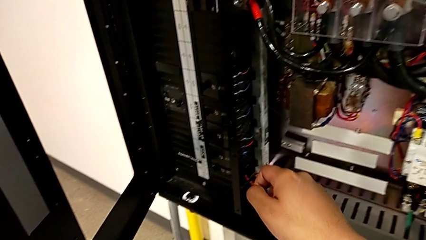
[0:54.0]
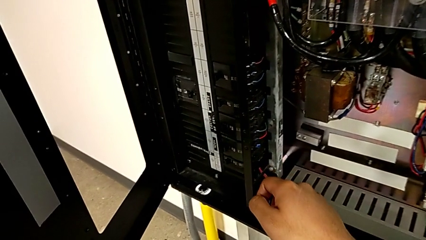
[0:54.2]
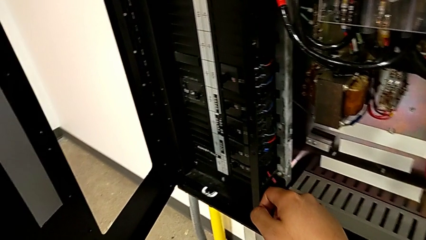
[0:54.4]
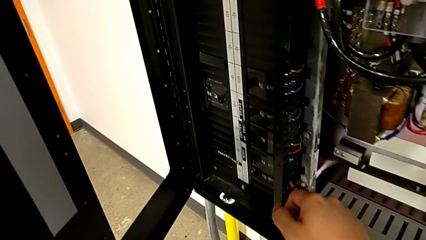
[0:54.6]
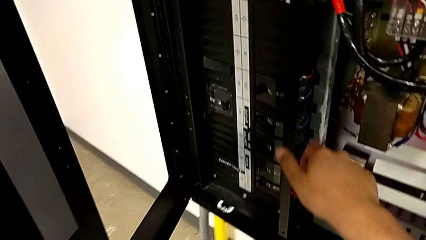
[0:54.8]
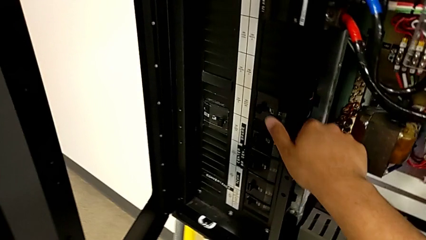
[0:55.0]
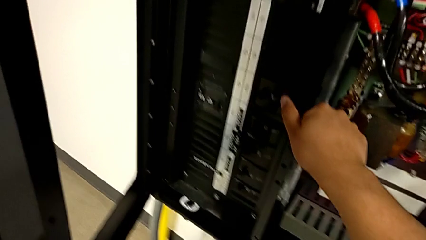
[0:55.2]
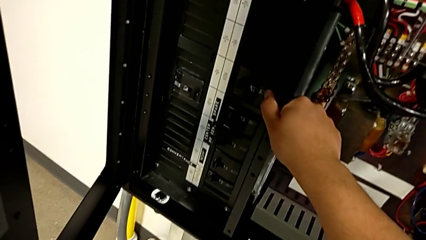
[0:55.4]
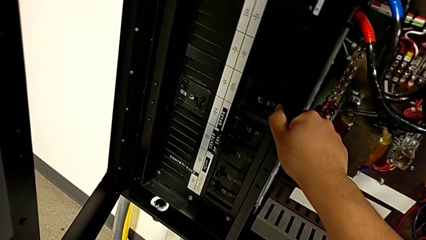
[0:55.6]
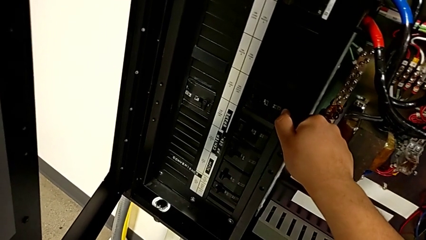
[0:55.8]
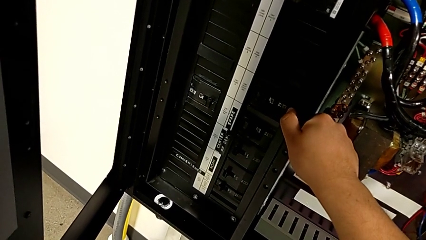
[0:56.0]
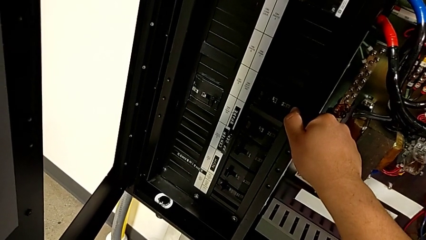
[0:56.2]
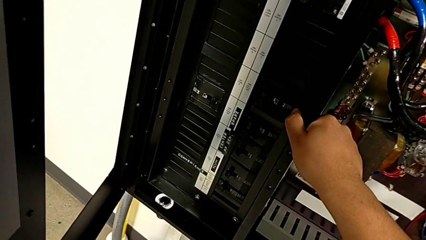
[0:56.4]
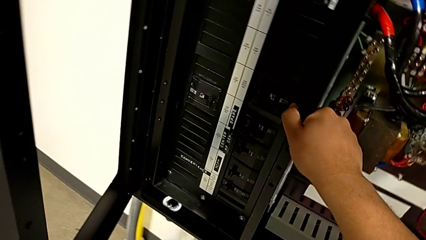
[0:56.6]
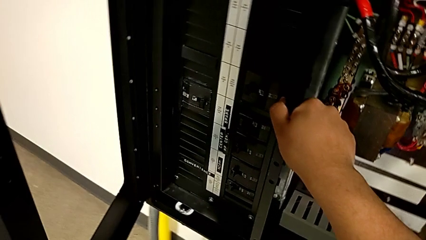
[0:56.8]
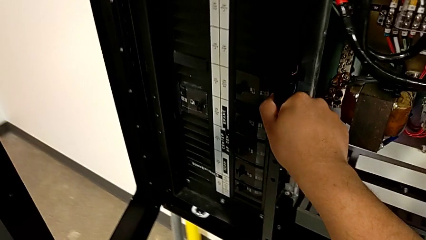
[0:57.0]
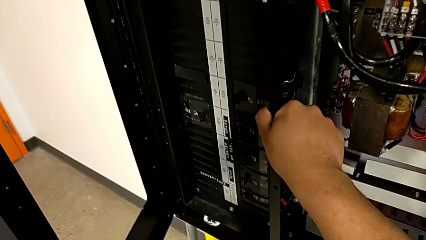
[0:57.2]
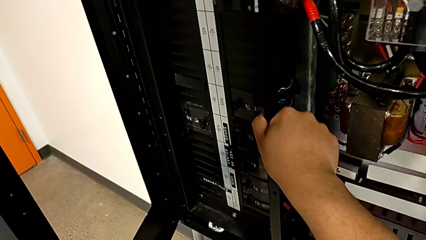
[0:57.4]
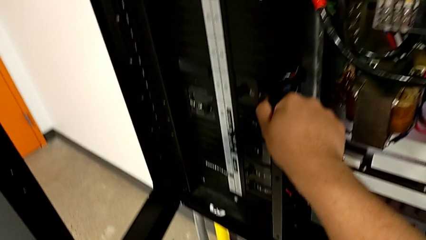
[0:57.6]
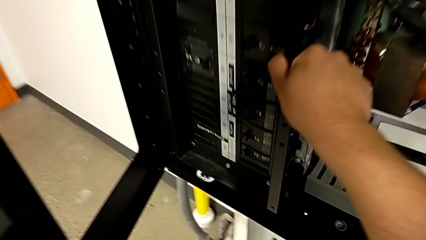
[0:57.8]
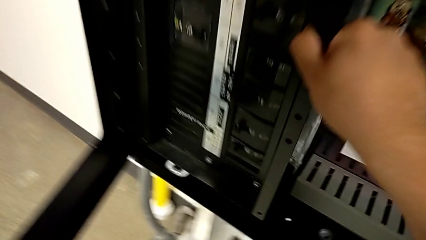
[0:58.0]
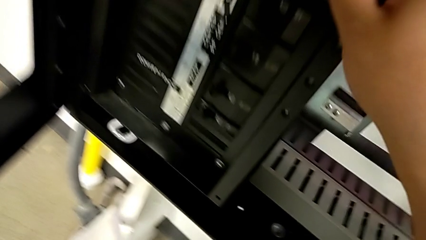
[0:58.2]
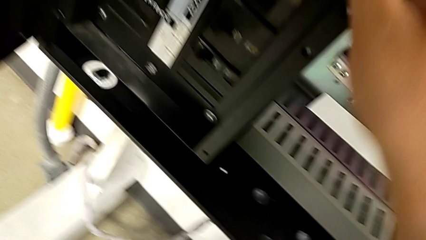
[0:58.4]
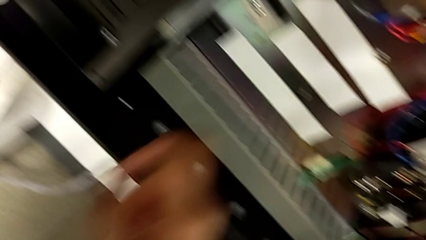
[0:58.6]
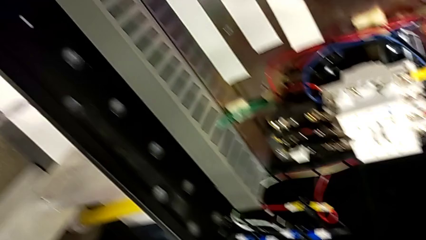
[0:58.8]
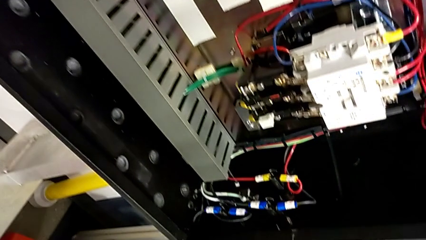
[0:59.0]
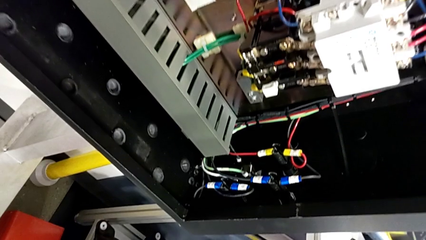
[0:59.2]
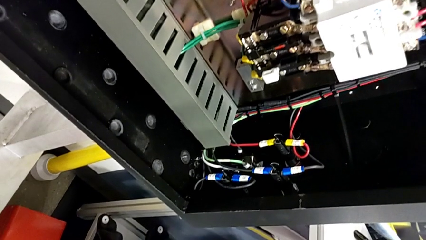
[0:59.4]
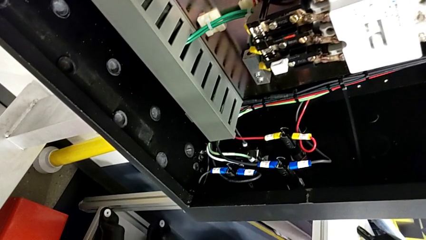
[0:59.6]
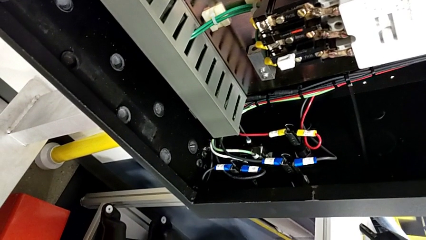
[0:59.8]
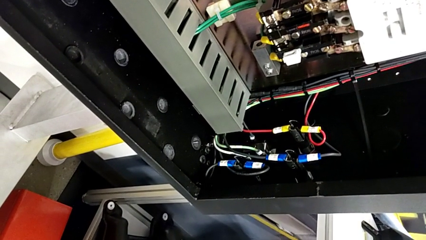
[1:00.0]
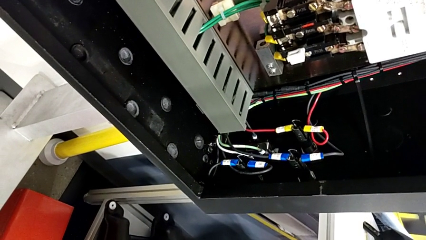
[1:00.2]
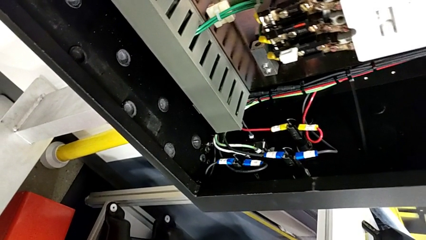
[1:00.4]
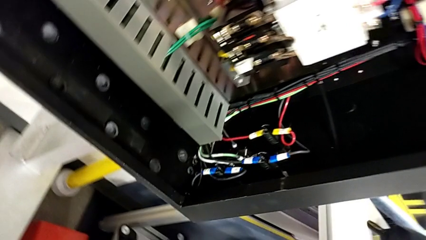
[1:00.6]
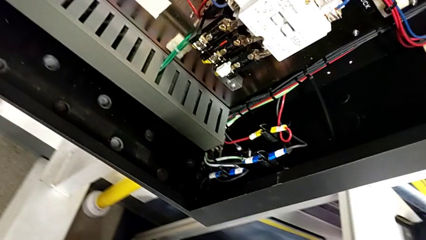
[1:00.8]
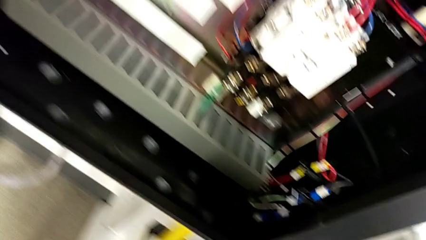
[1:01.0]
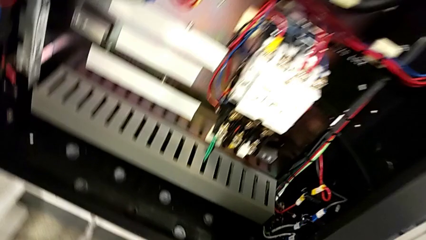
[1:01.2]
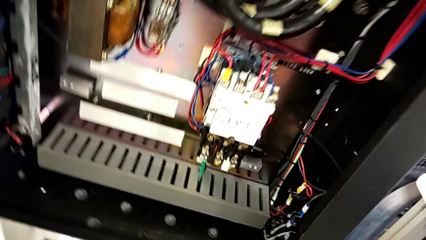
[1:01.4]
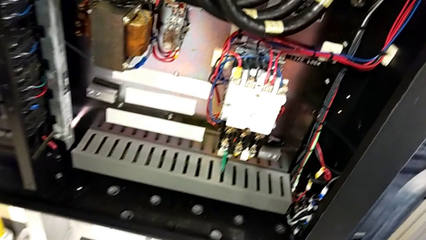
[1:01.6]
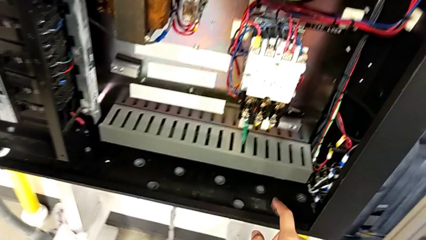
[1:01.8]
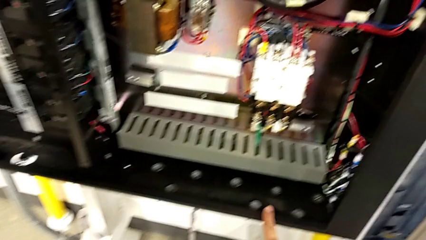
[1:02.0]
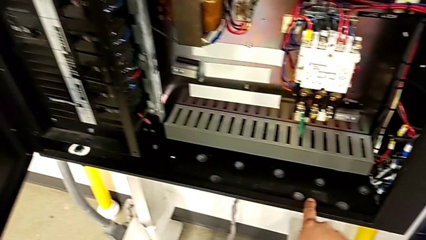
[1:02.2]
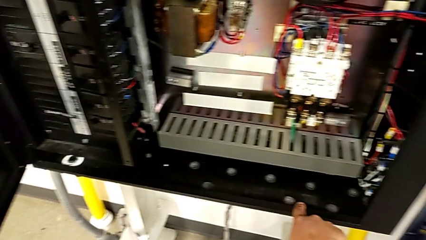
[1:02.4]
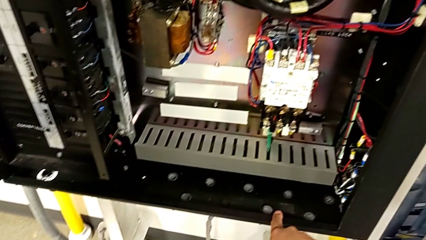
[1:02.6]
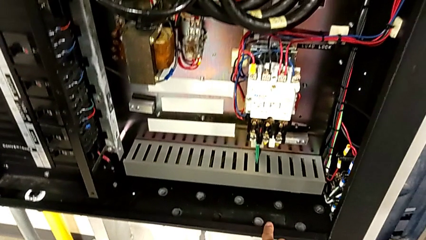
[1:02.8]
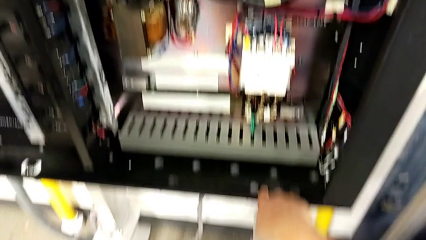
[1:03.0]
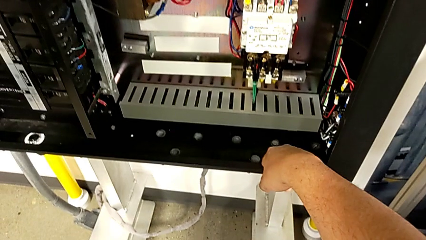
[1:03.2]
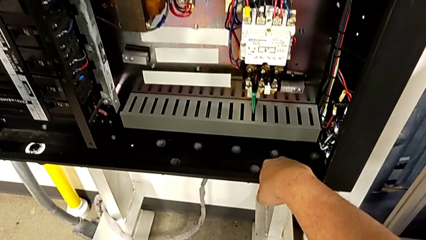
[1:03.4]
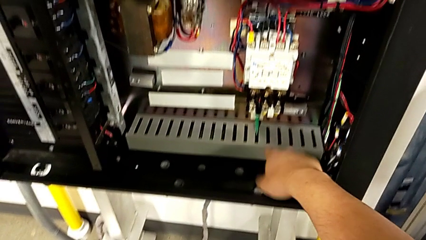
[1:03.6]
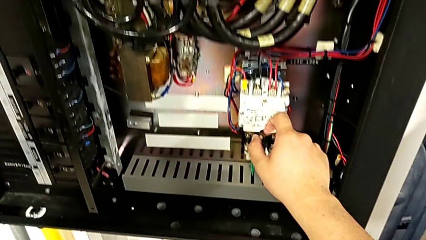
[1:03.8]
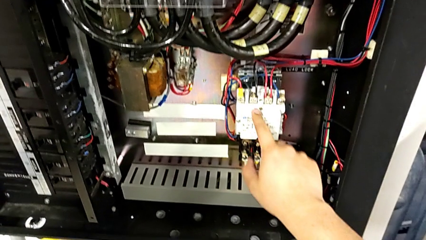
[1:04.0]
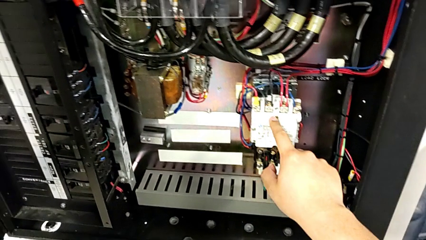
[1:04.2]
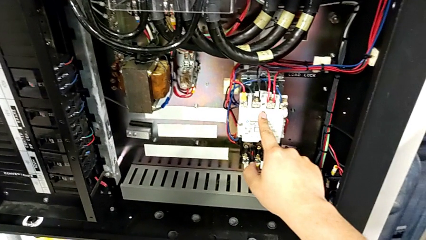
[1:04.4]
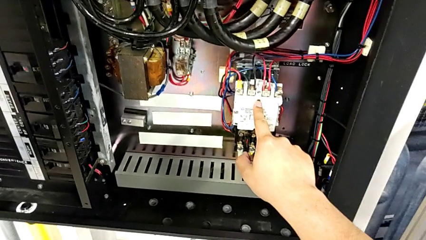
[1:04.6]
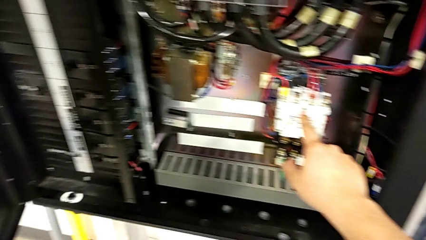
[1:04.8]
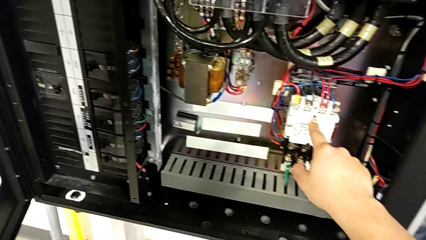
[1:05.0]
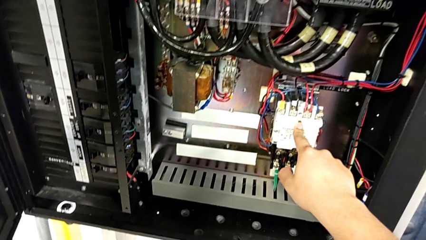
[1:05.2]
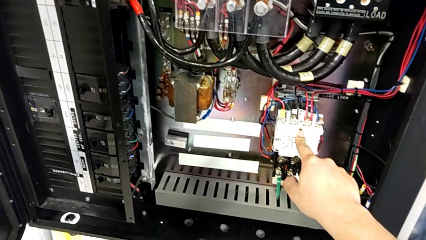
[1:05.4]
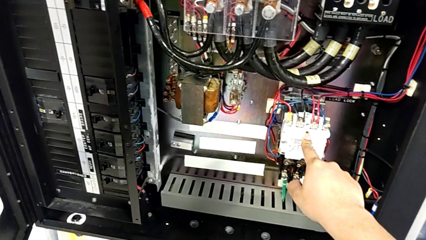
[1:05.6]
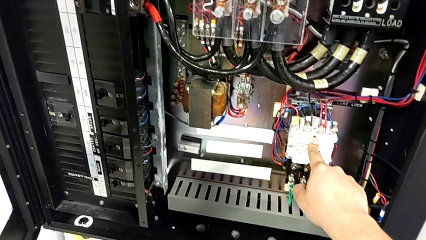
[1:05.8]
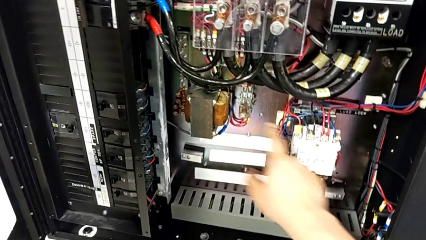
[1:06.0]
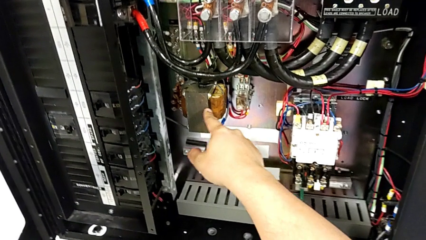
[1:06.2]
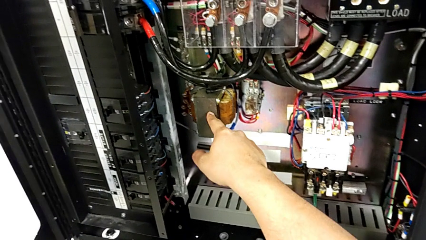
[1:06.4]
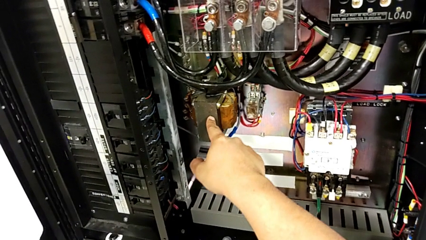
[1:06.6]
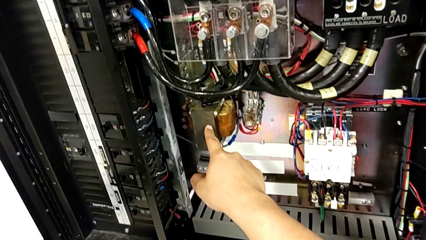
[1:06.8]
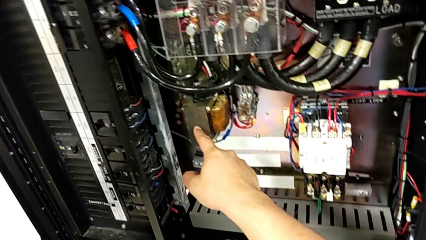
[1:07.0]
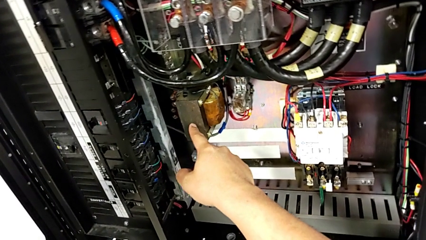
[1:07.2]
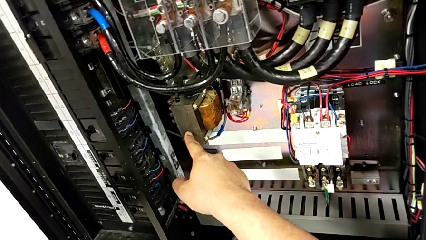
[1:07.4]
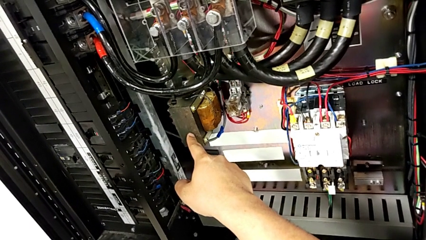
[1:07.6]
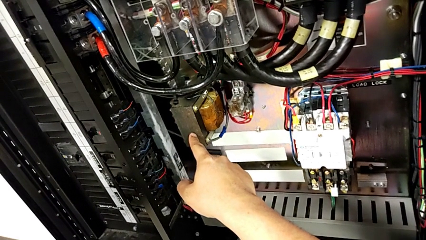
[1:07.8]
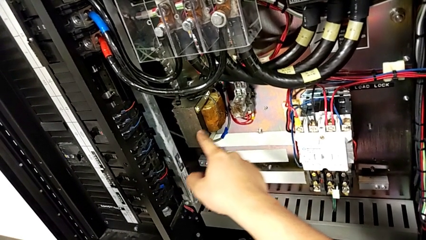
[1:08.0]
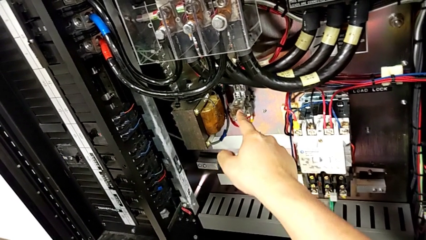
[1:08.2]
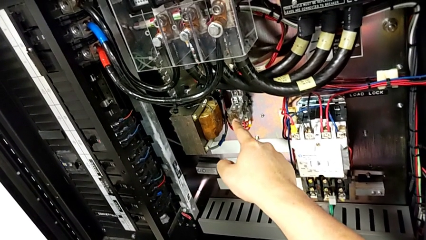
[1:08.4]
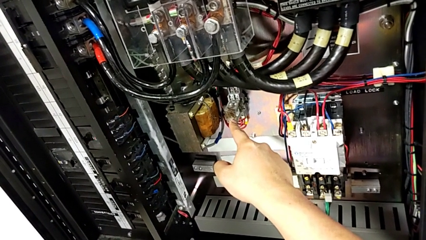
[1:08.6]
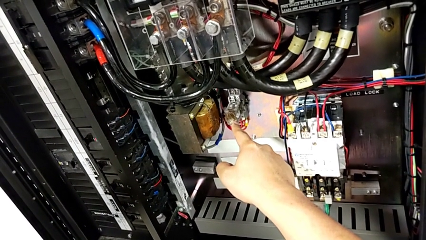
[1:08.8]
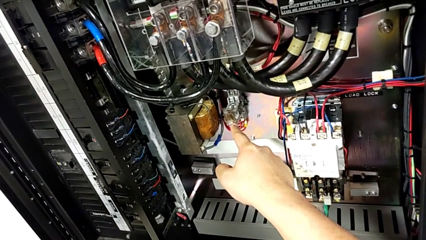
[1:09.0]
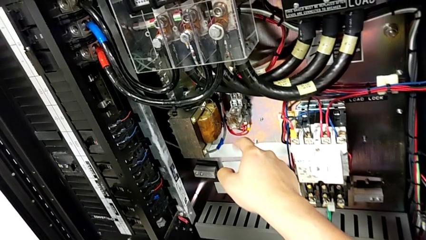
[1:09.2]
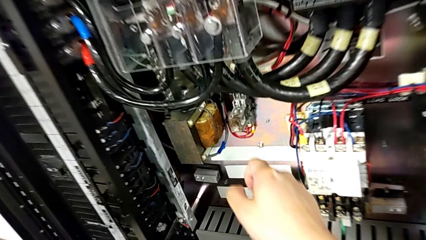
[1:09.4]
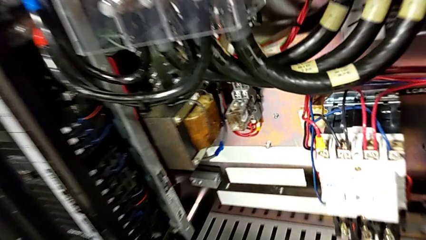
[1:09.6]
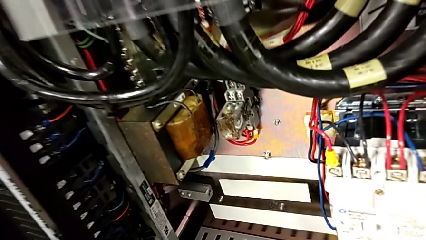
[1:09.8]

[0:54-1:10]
The camera wearer is inspecting the circuit breaker box for damage. They touch the circuit breaker, wrongly touch it three times, touching the wrong place, and point at it.
